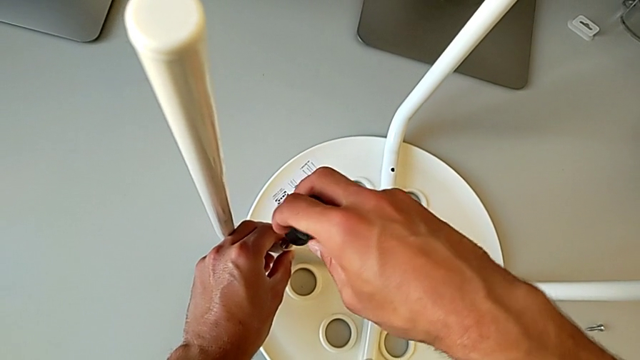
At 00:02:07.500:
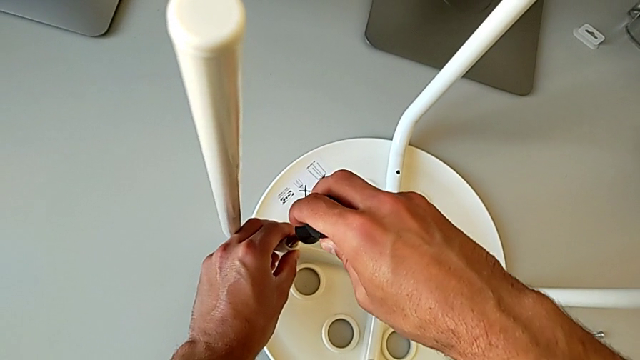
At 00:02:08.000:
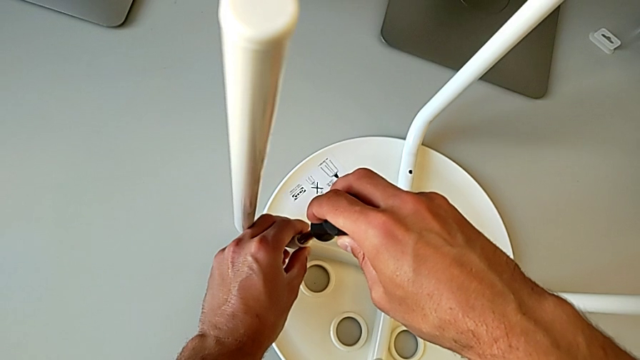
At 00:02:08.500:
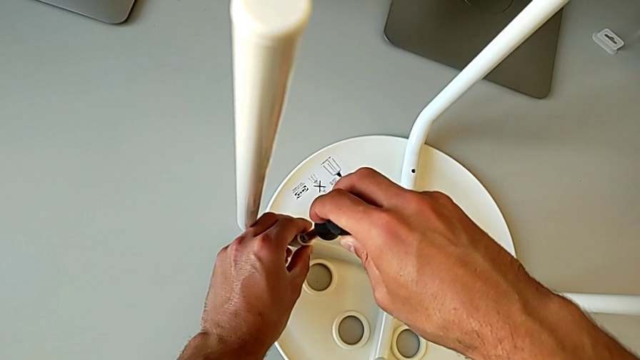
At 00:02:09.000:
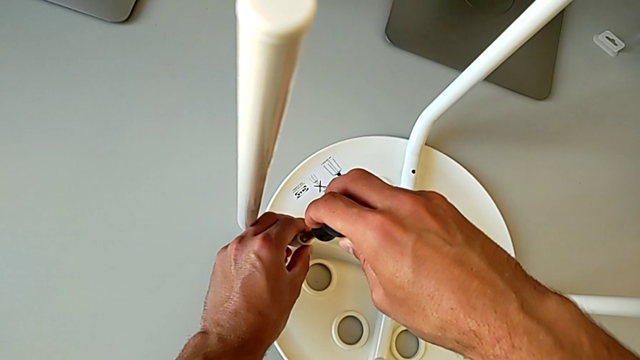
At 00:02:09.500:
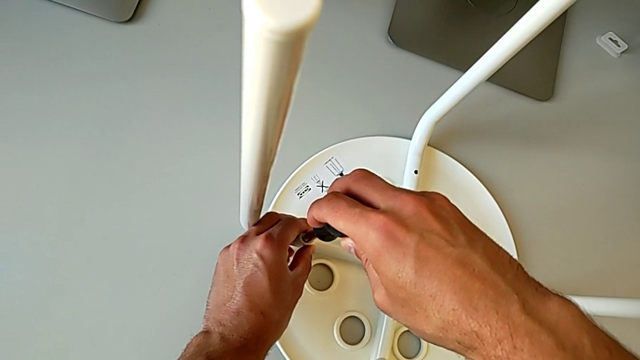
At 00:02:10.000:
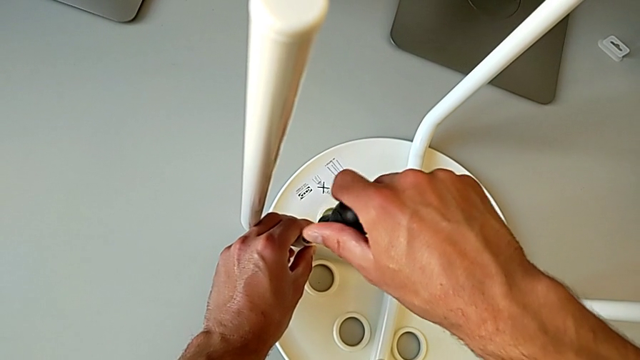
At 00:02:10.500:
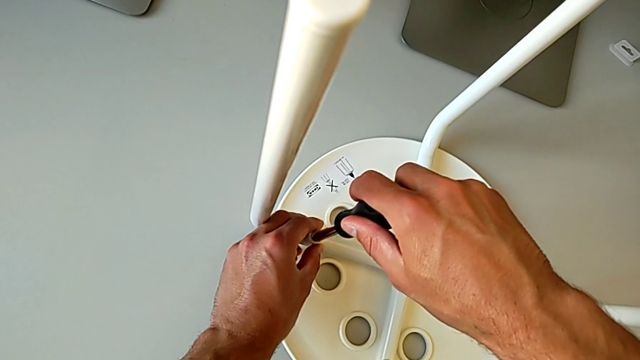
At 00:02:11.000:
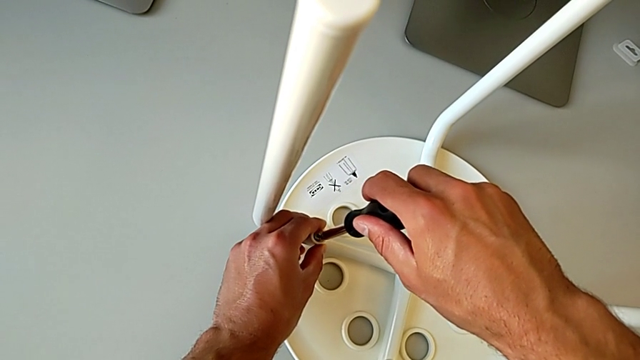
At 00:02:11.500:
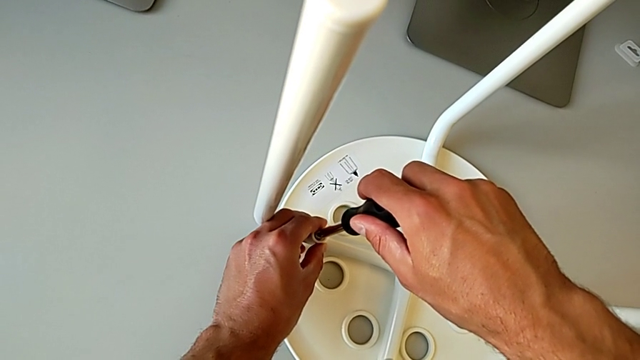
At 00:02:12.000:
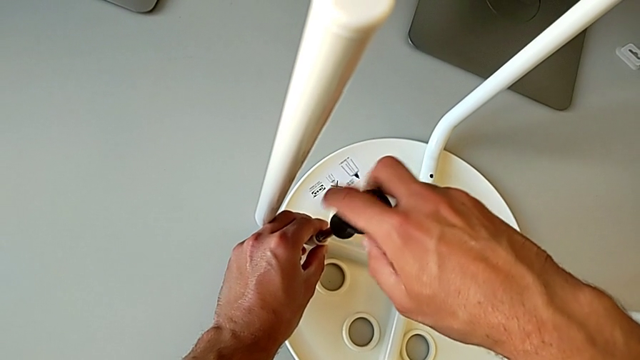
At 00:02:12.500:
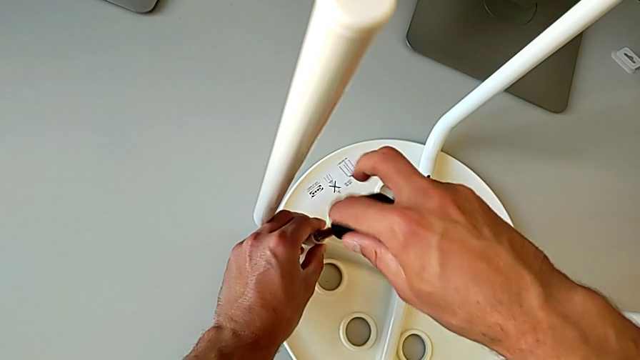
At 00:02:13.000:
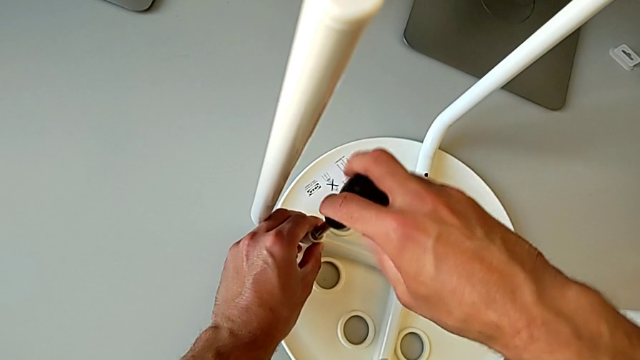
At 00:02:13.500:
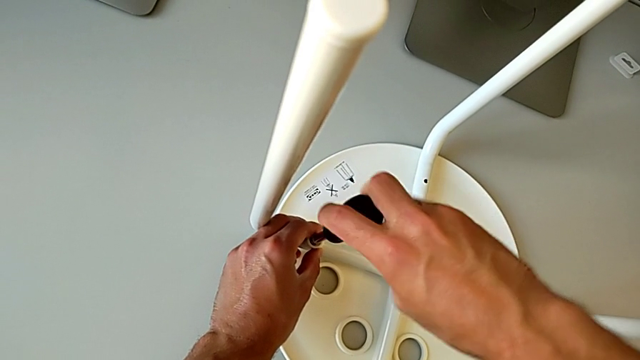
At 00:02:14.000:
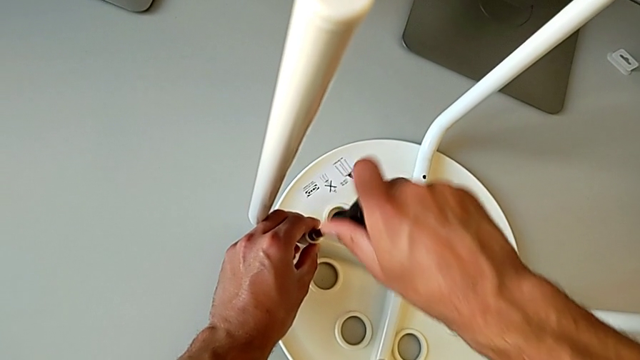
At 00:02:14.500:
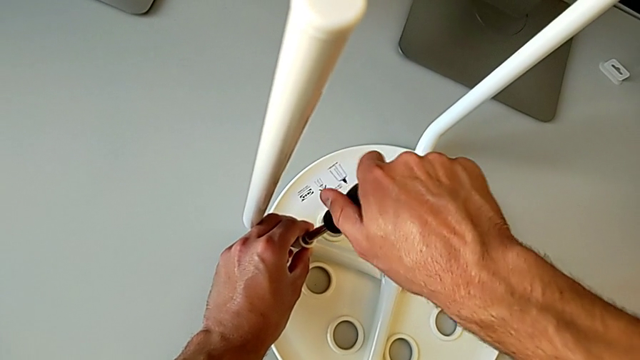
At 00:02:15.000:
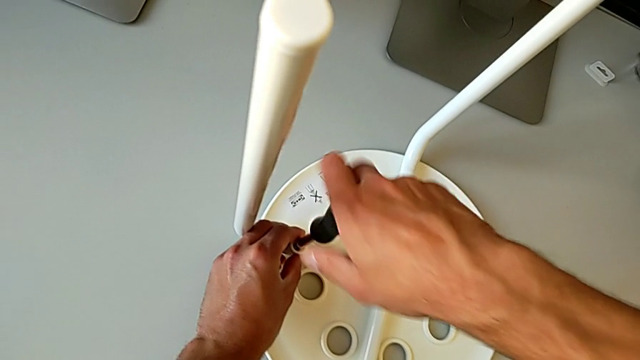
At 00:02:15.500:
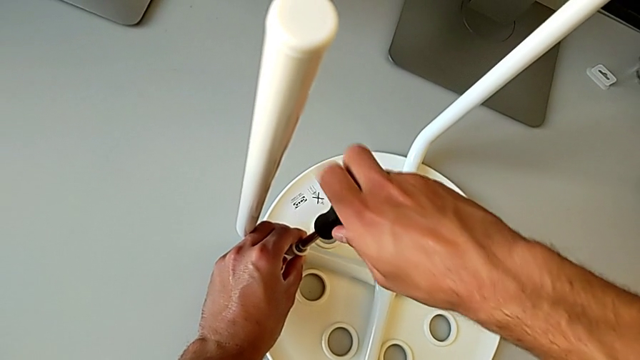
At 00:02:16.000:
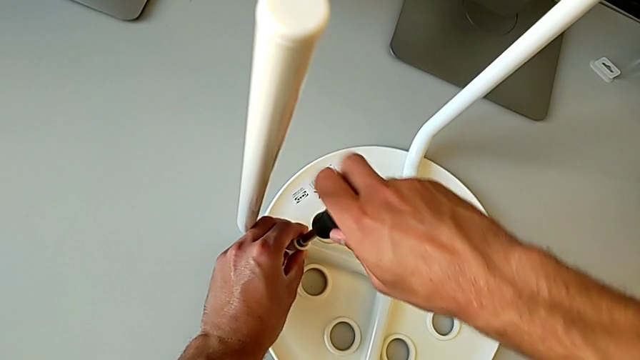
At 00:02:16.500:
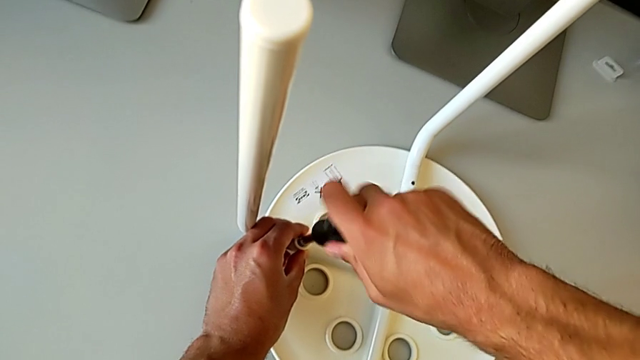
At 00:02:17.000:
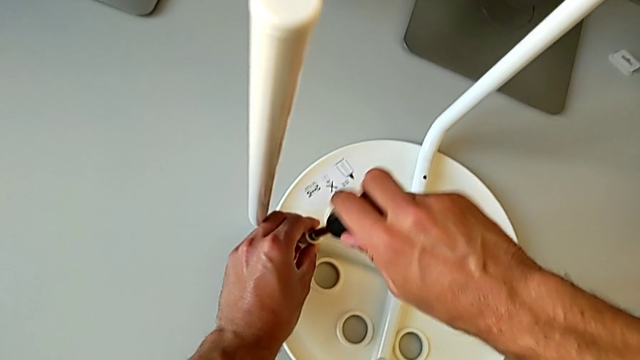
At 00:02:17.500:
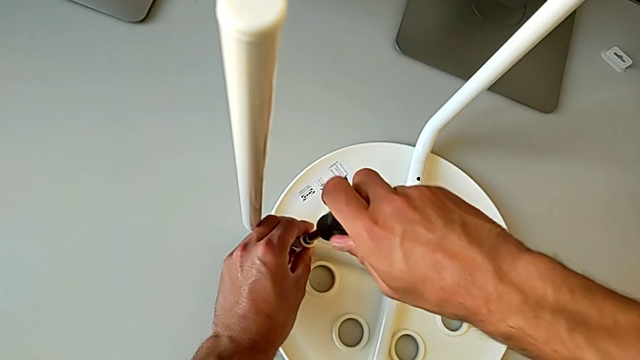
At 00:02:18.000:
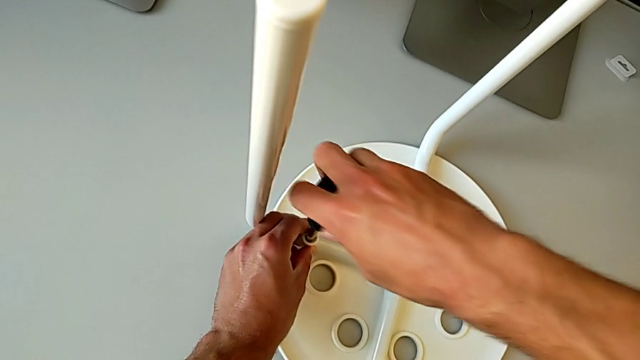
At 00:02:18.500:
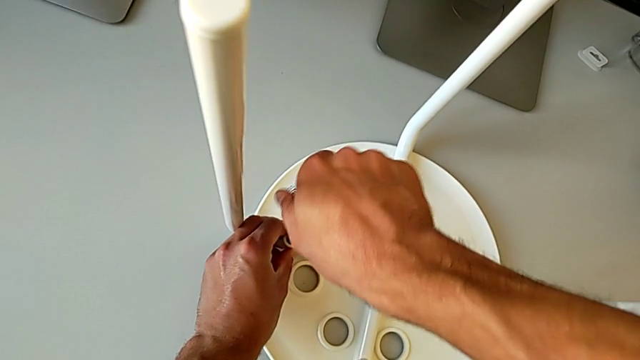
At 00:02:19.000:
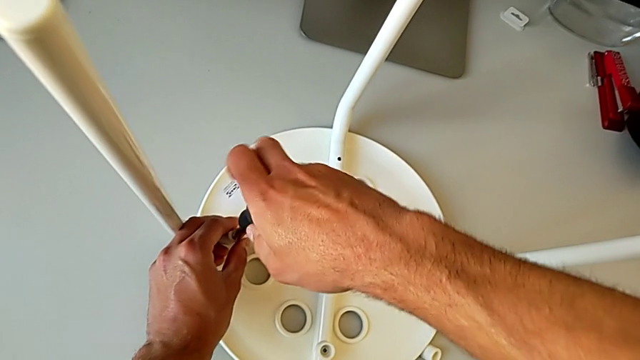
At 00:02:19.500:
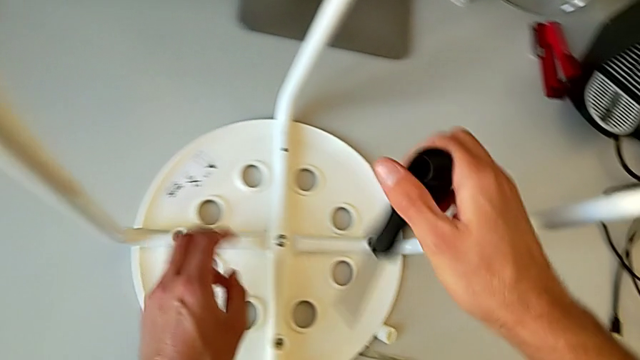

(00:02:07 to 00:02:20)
The camera wearer is screwing the legs into place. They keep screwing the screw, withdraw the screwdriver and approach the screw.

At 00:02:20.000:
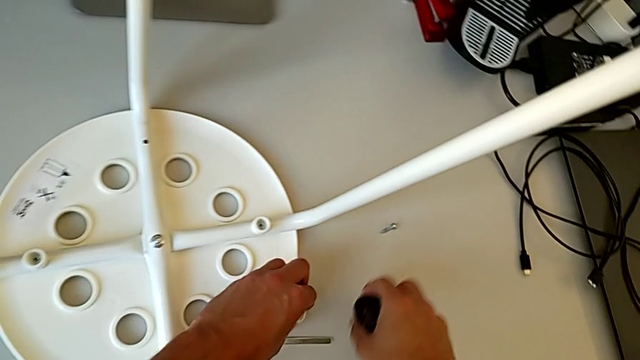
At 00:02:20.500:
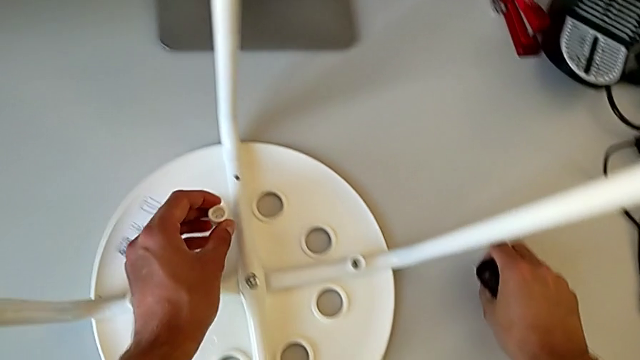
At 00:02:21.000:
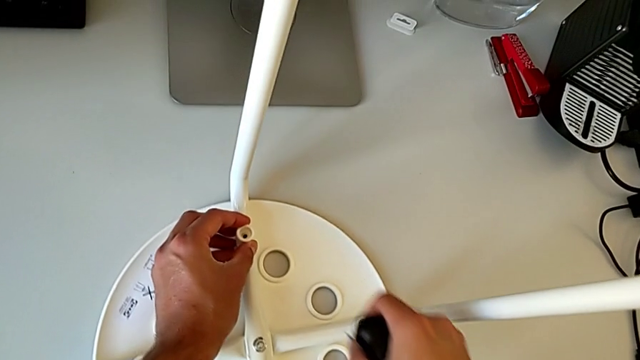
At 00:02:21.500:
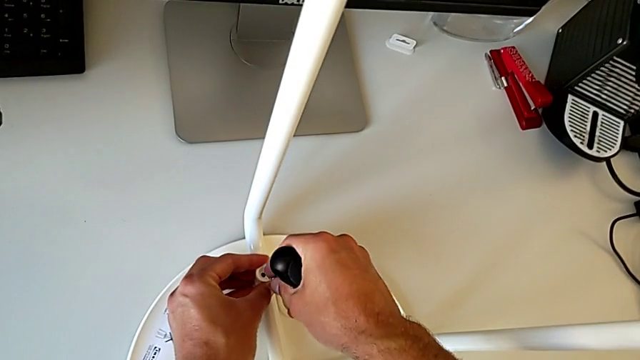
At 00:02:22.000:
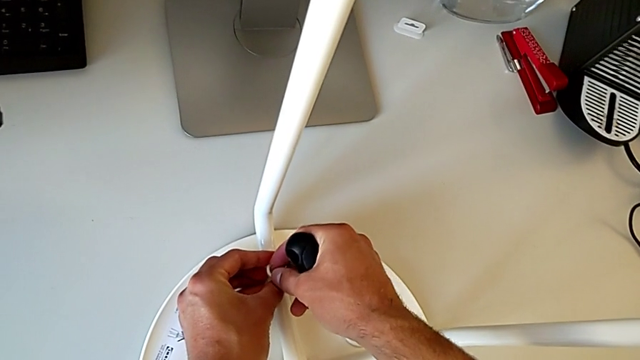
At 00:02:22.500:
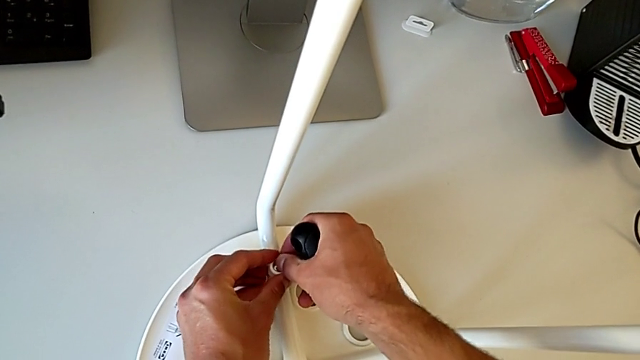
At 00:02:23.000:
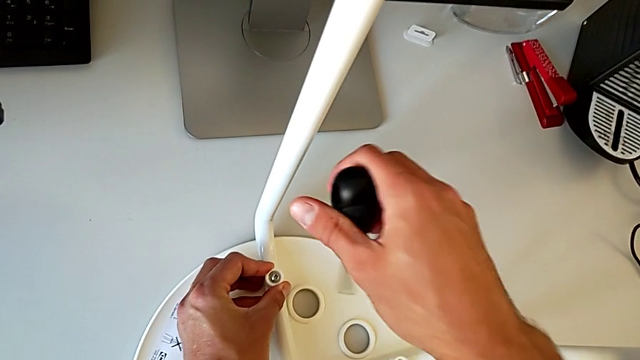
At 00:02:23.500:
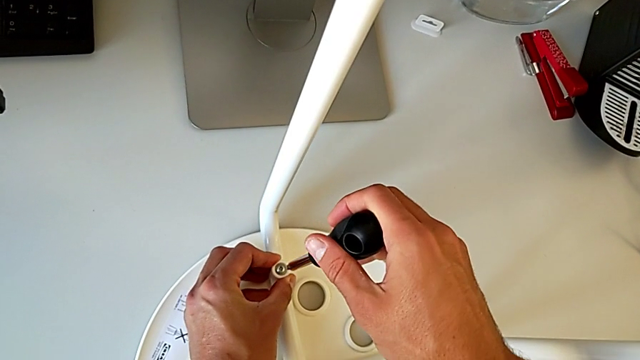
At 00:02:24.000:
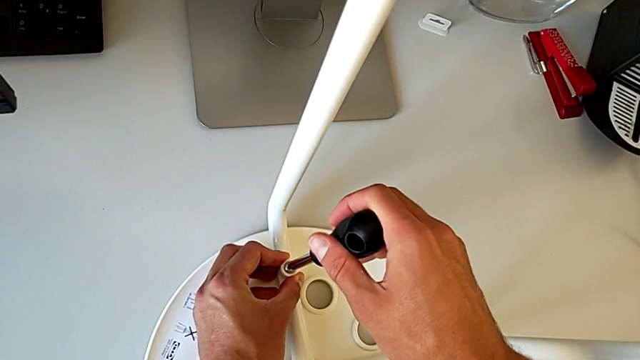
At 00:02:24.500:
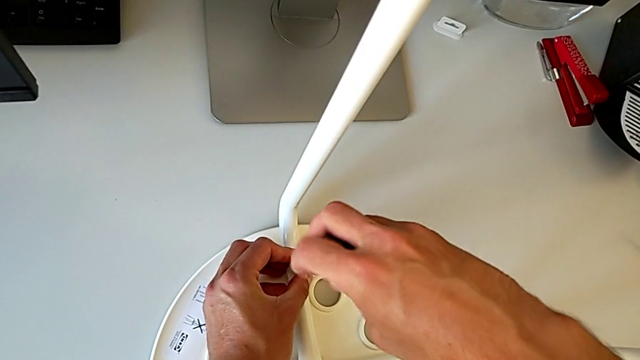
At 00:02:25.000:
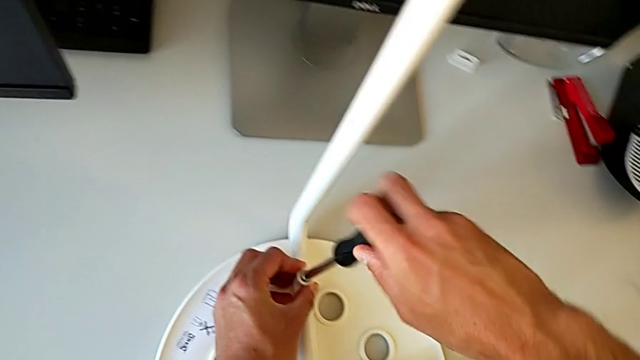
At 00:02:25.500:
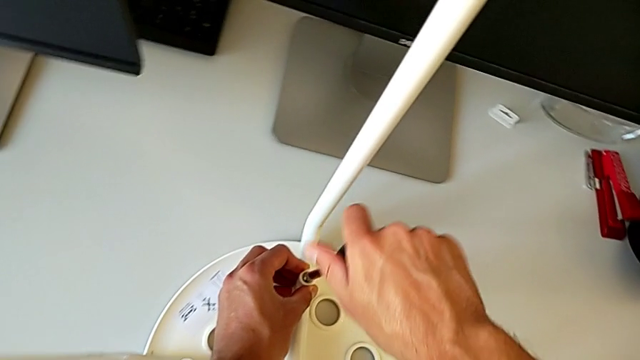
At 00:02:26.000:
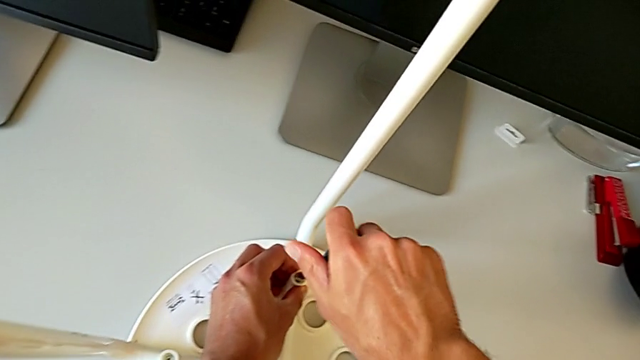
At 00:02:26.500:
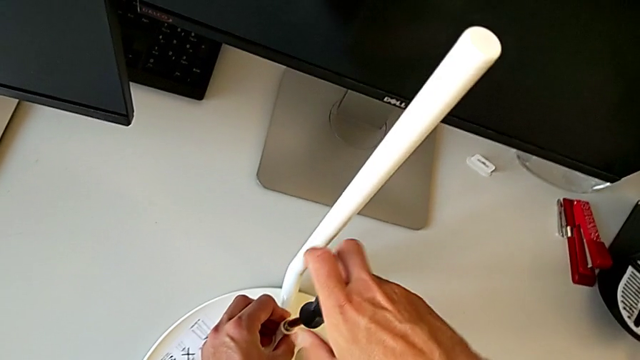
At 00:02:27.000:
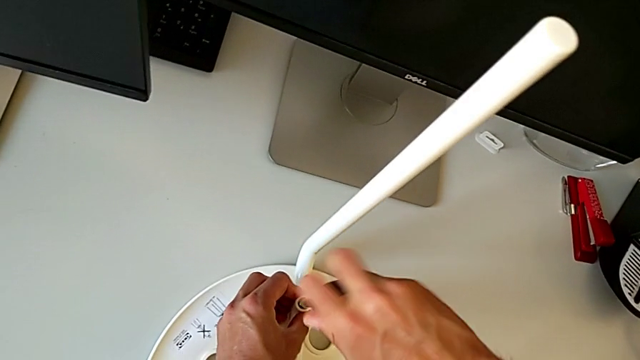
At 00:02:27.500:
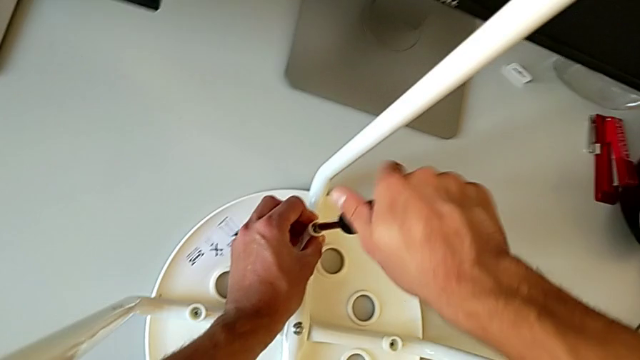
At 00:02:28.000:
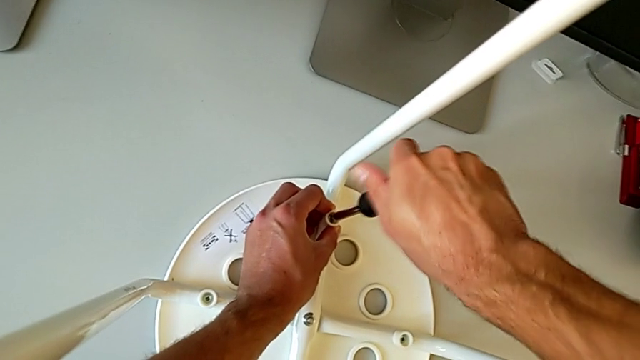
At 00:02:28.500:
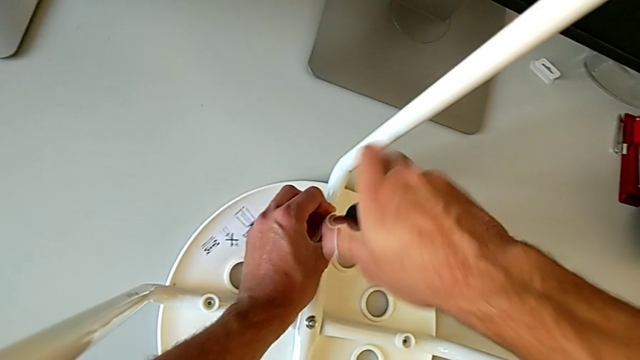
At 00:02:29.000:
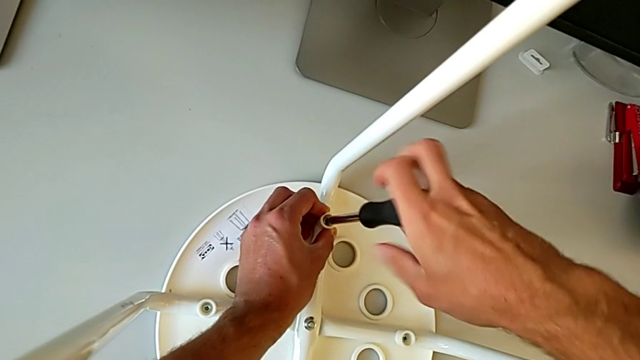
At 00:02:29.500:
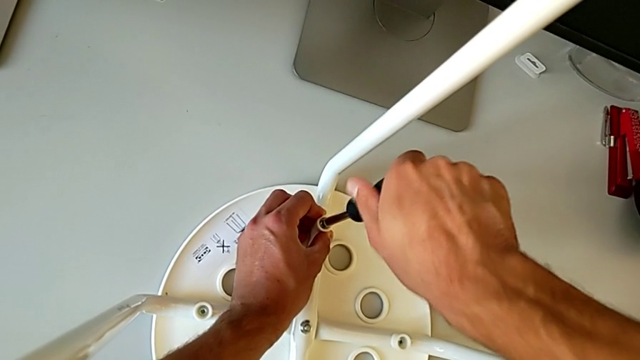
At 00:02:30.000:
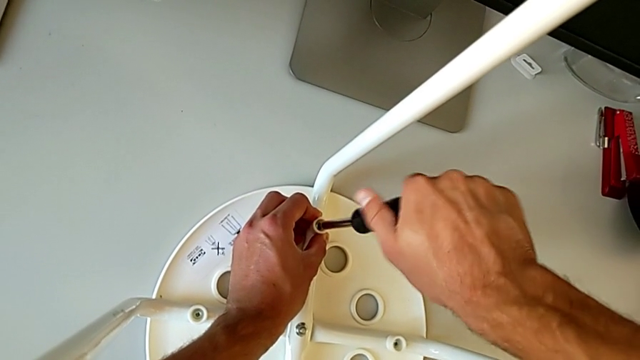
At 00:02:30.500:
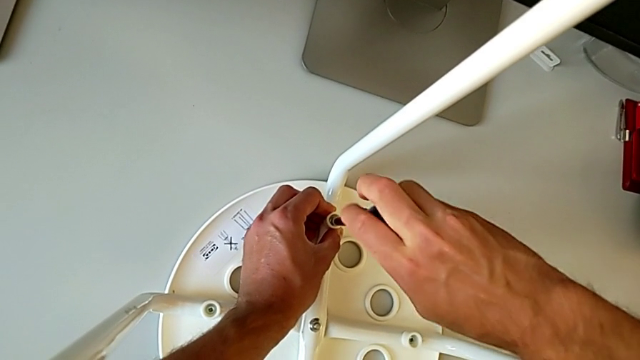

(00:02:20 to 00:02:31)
The camera wearer is screwing the legs into place. They grab the washer with the left hand, grab the screw with the right hand, place the washer with the left hand, approach the stool with the right hand, insert the screw with the right hand, insert the screwdriver and begin to screw the screw with the right hand.
